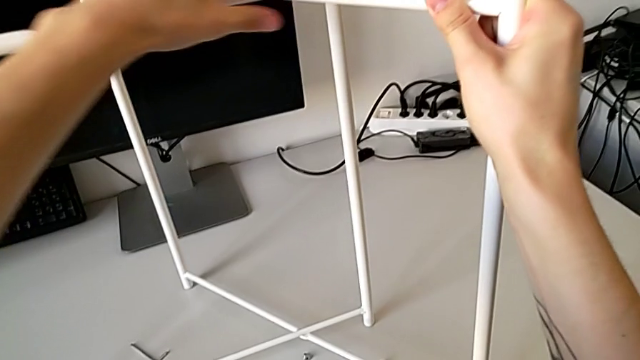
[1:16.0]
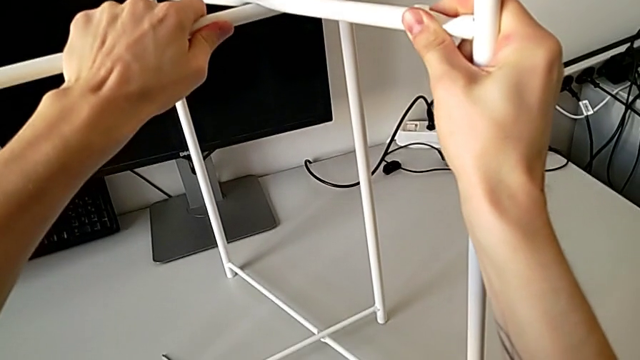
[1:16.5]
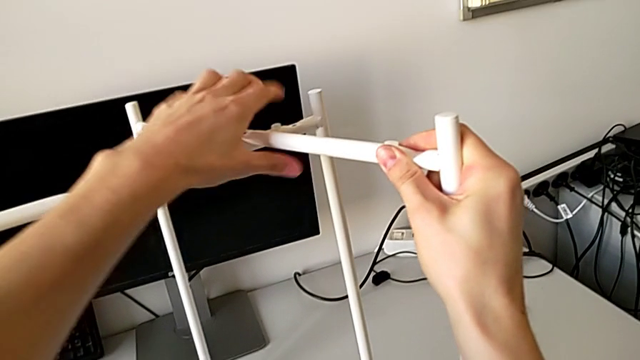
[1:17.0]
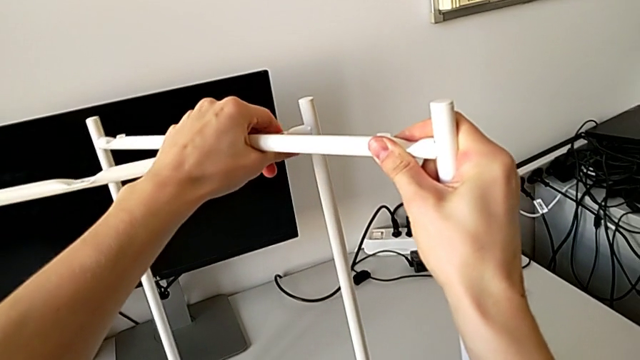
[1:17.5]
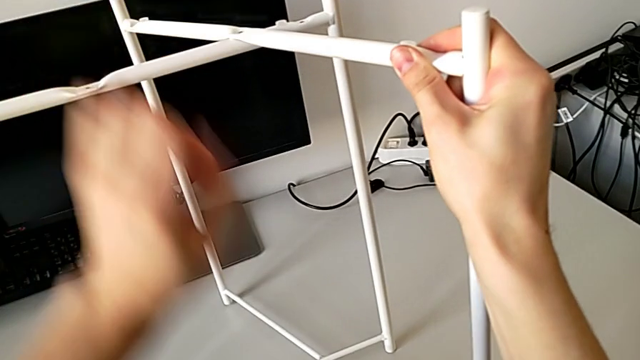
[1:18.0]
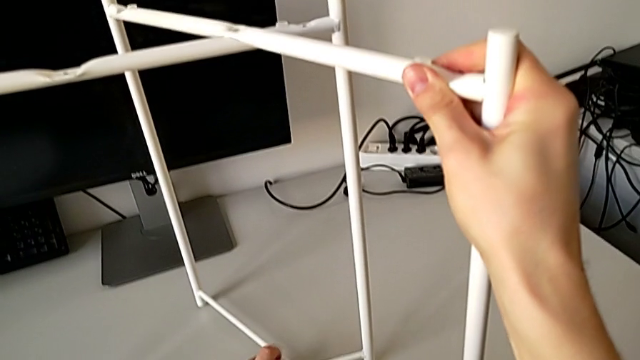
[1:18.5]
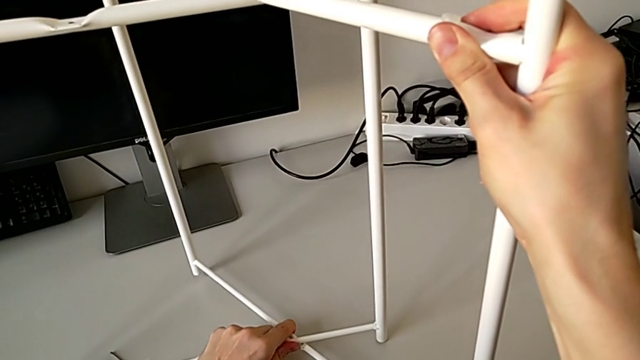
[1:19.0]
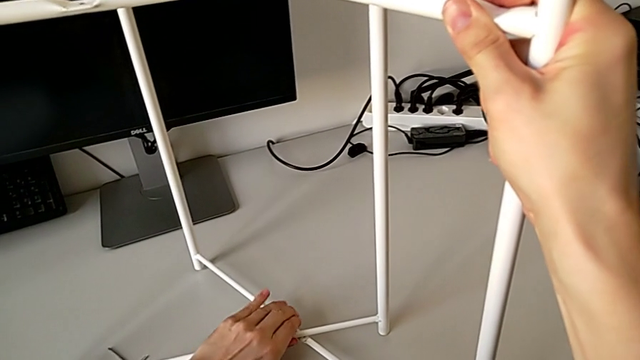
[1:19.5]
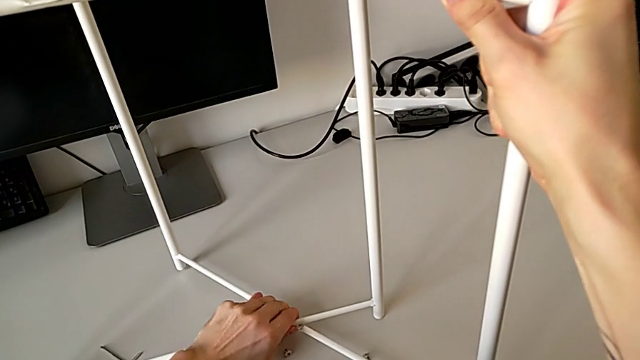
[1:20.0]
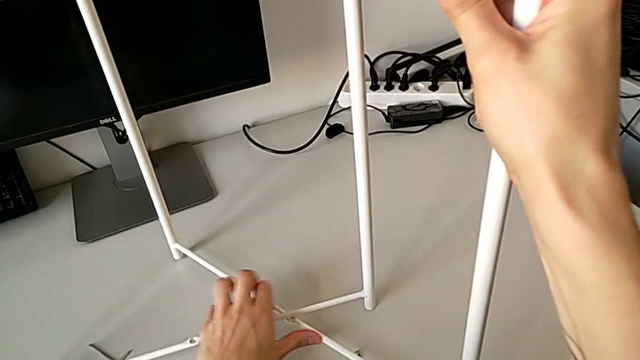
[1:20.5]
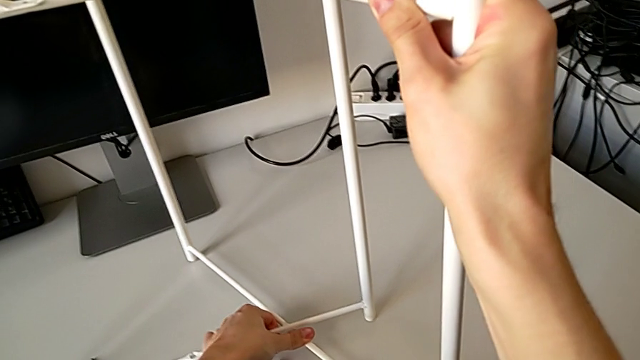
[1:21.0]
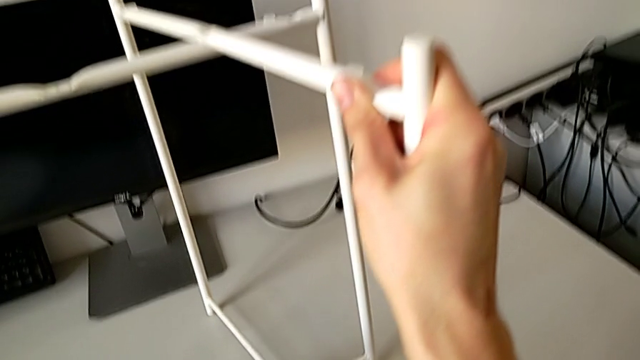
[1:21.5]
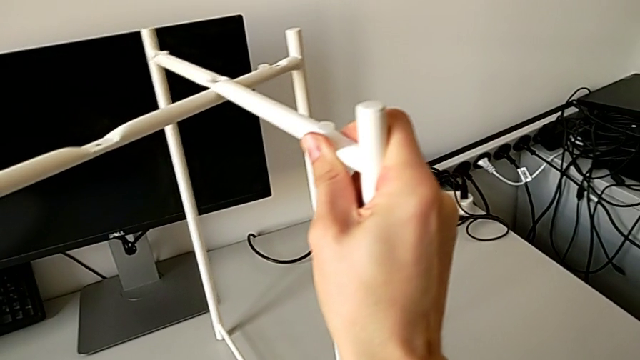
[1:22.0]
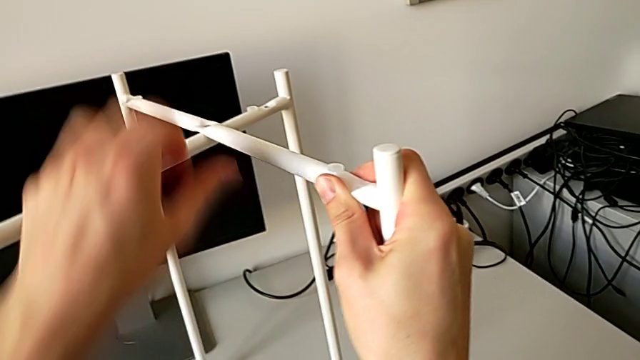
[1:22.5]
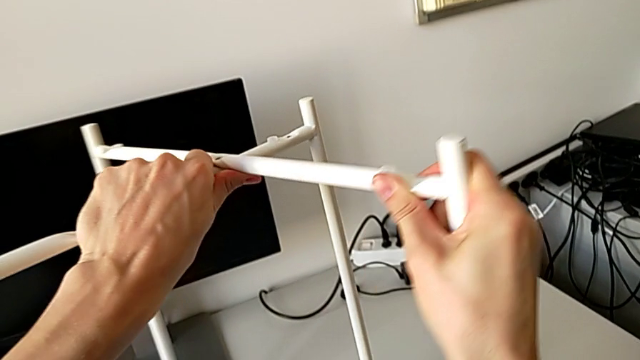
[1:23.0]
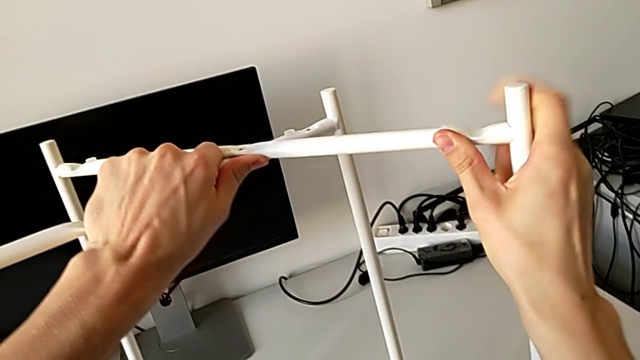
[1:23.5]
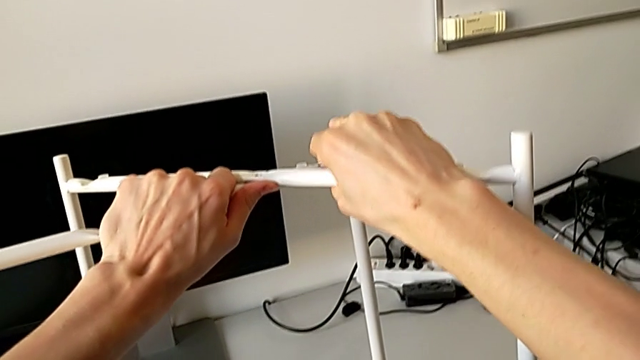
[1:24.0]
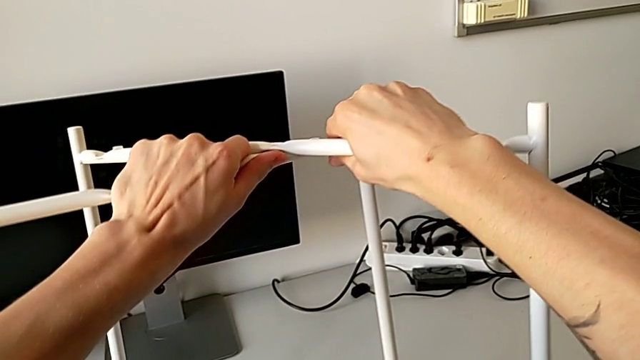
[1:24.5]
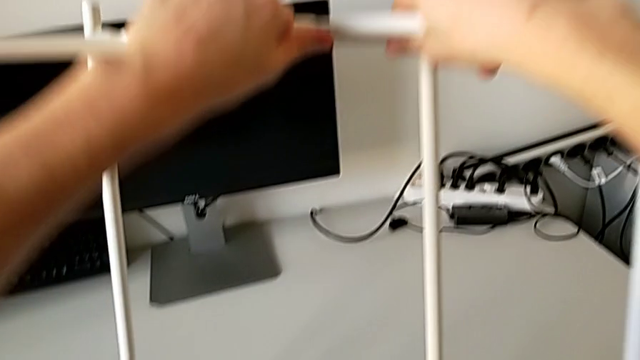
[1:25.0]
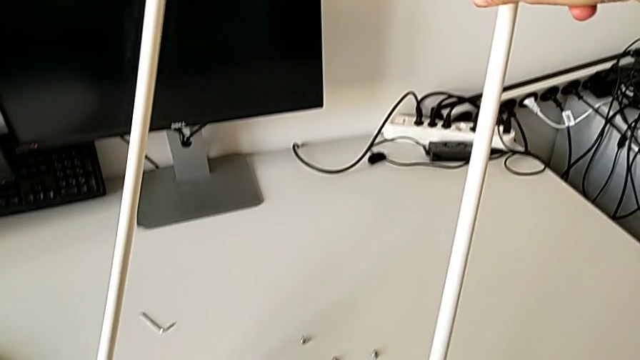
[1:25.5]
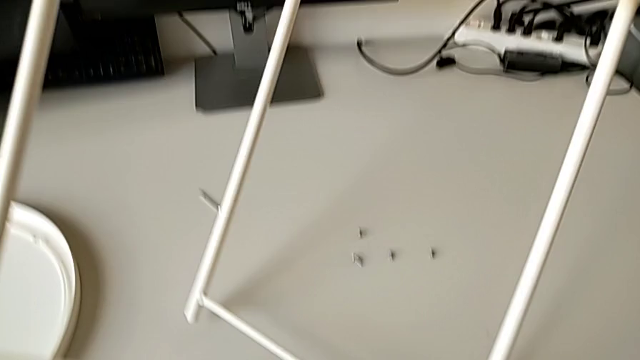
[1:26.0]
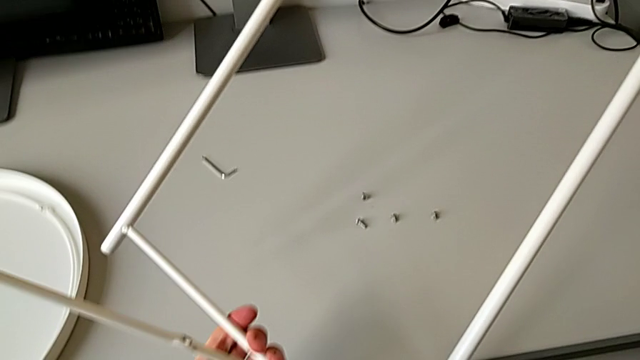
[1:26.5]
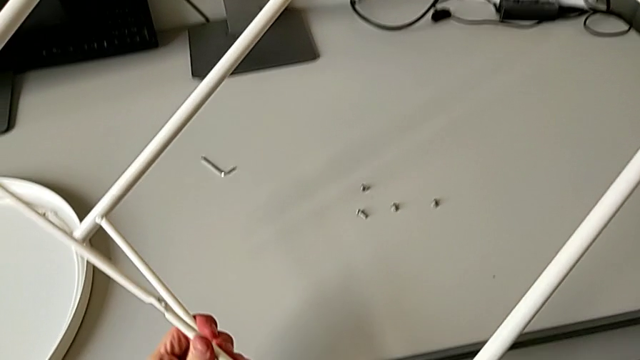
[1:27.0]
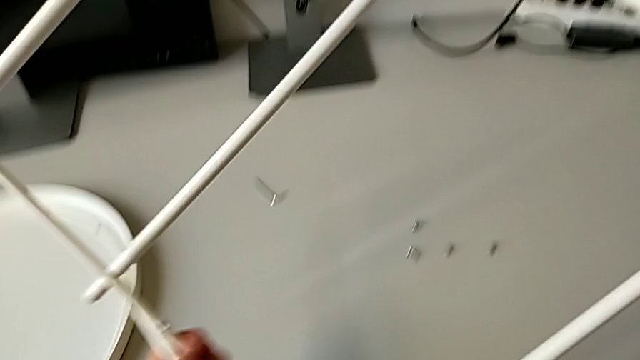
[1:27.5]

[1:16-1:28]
The camera wearer is disassembling the legs of the table. They keep disassembling the leg and rotate it.

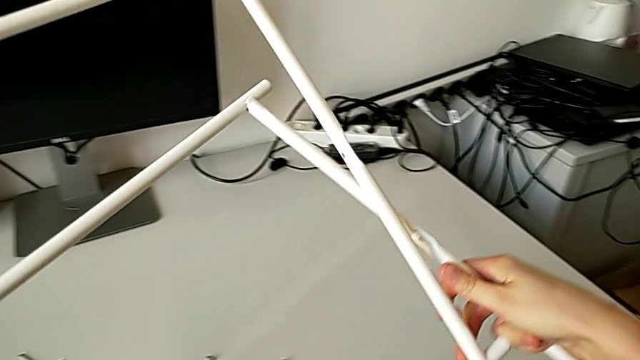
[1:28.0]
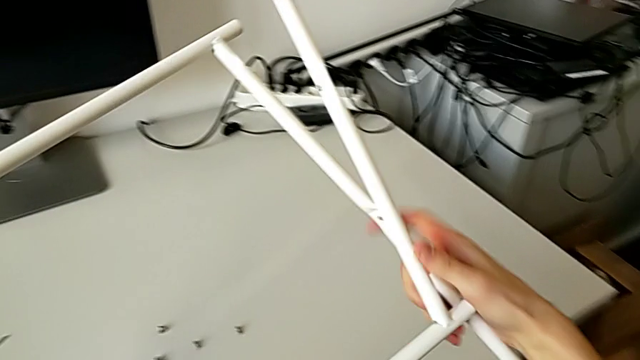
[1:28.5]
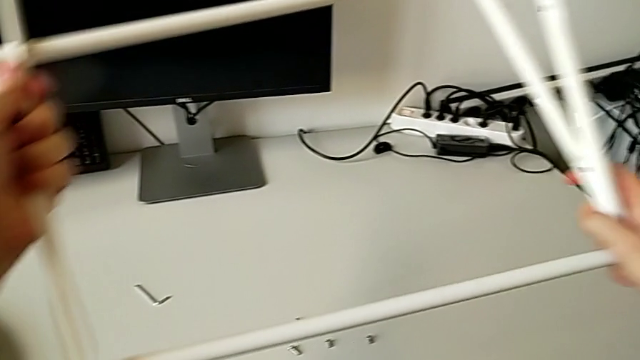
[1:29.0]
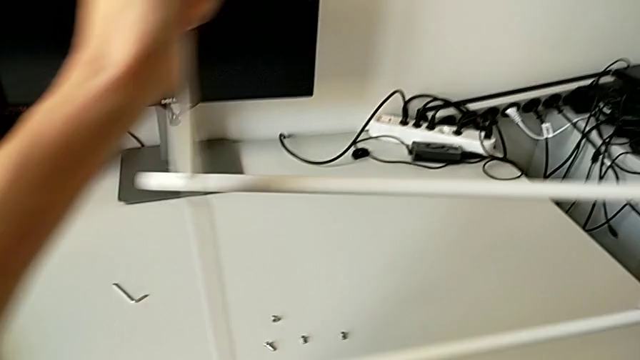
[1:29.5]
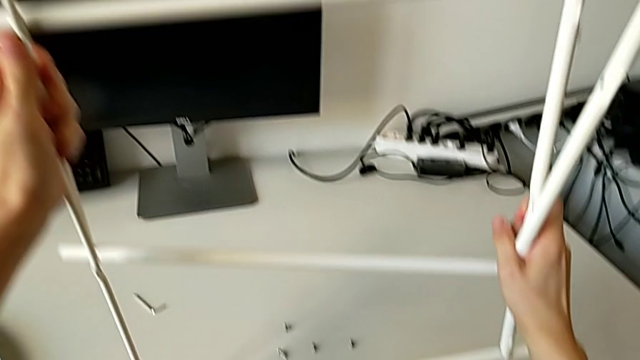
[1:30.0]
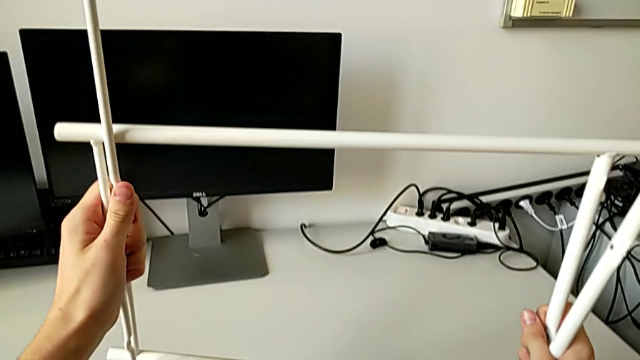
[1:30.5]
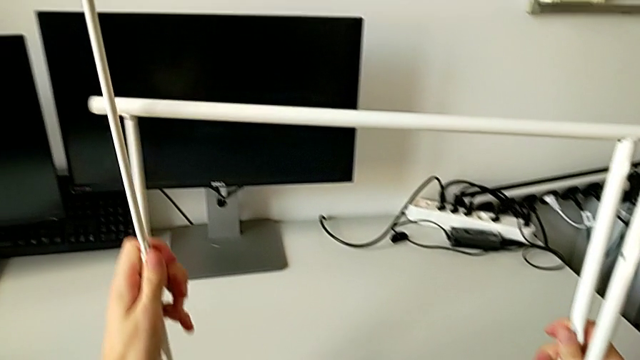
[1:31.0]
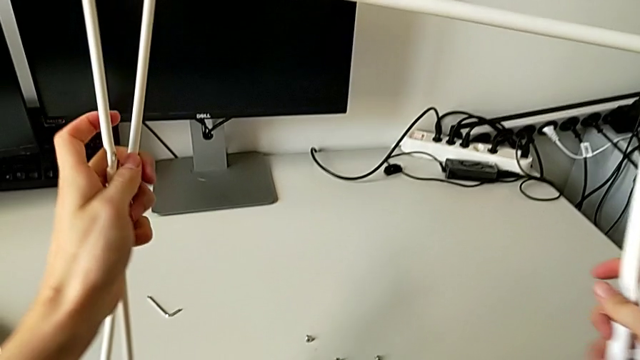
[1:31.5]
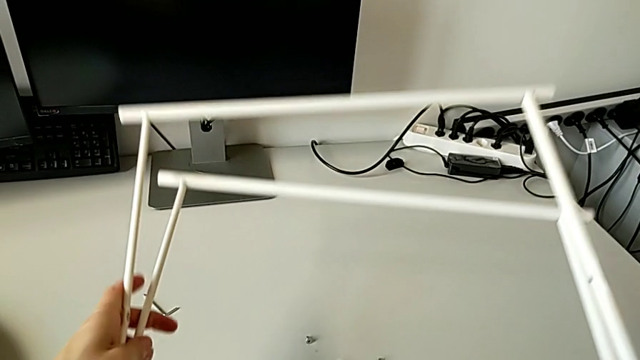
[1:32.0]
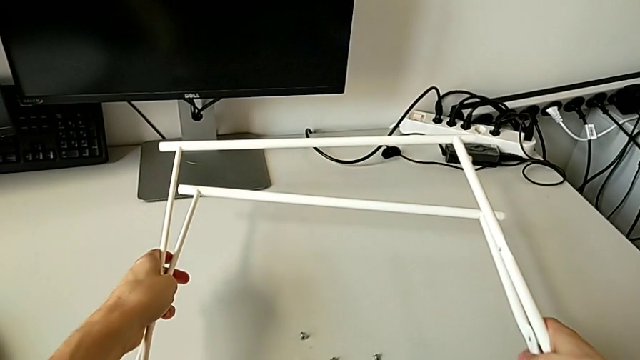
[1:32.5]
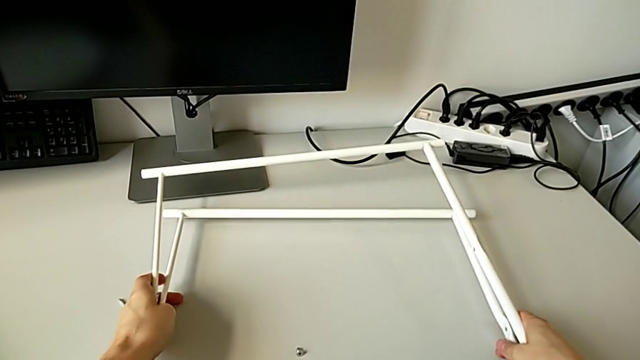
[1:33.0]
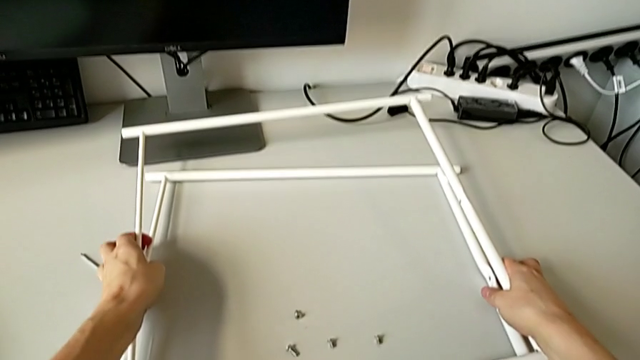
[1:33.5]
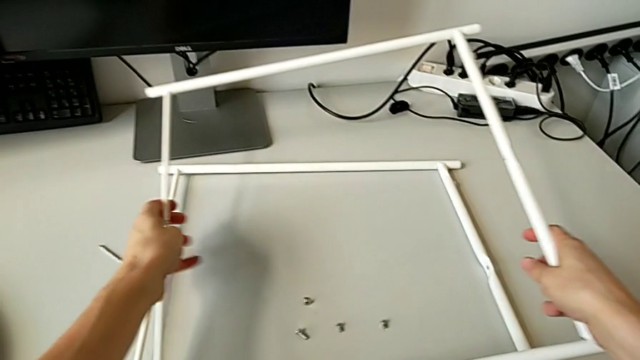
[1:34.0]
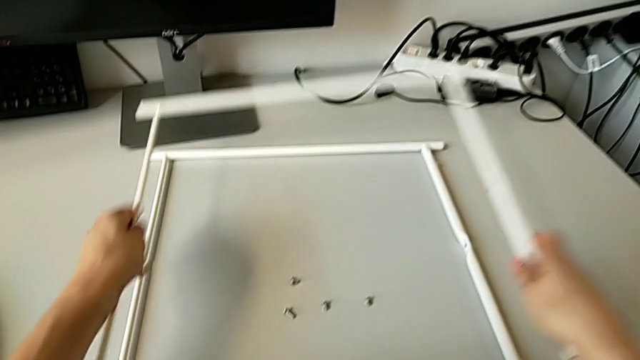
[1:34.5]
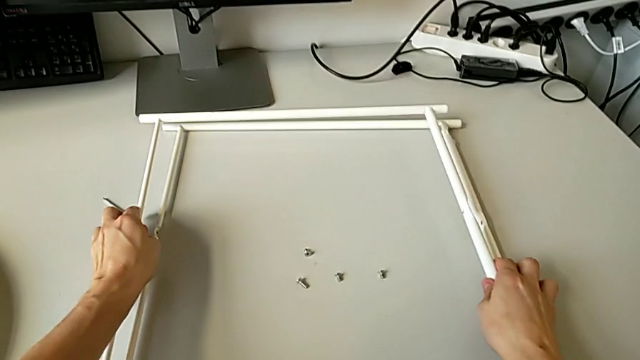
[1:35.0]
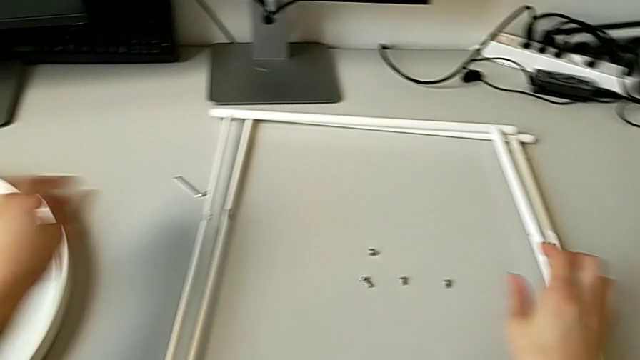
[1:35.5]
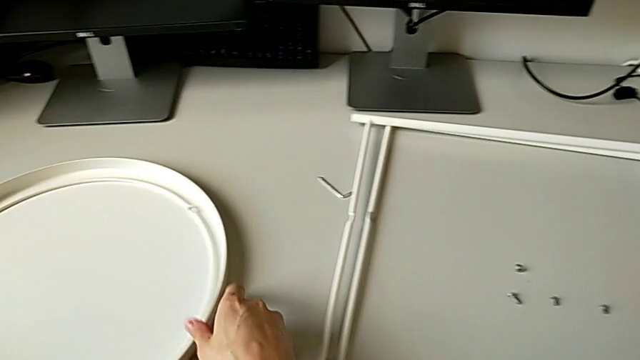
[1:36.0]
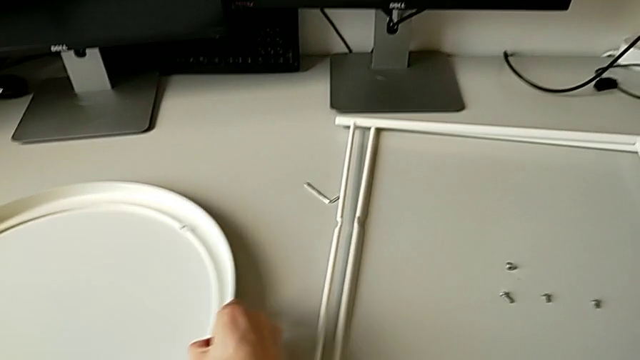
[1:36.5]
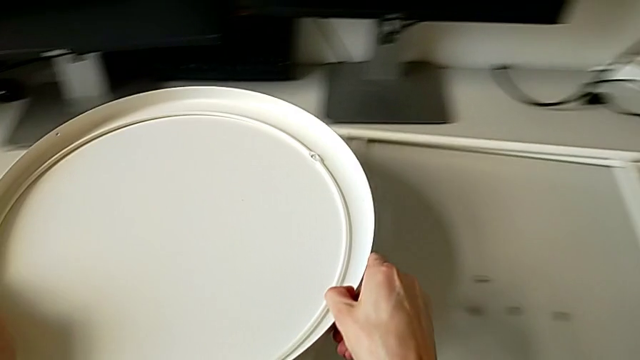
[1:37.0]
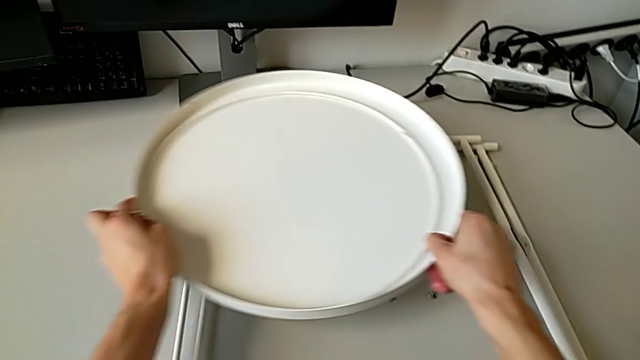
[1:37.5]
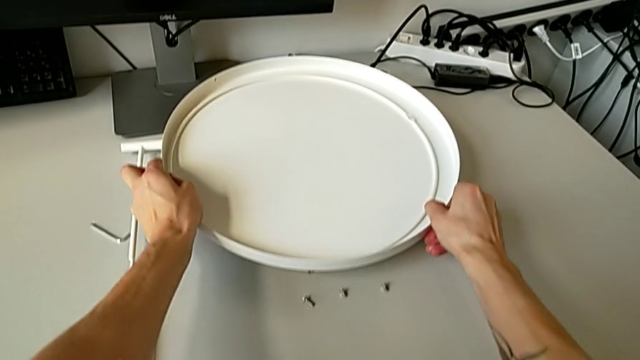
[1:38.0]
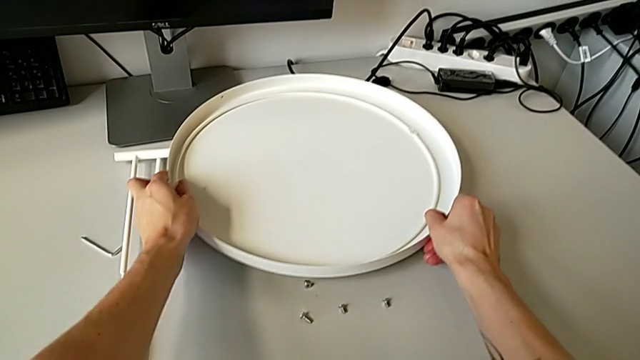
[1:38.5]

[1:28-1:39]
The camera wearer is disassembling the legs of the table. They place the leg twice, grab the tray table and place the tray.
